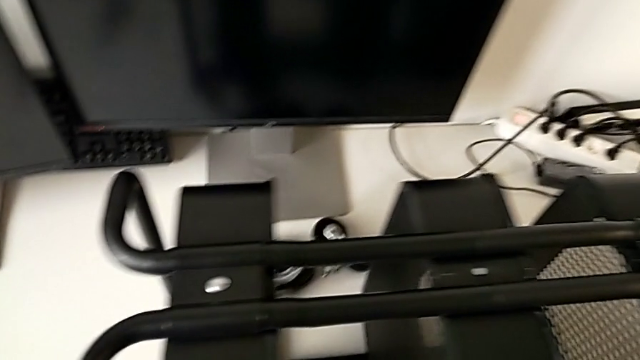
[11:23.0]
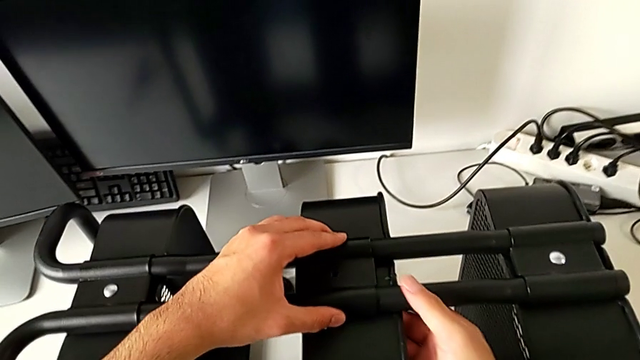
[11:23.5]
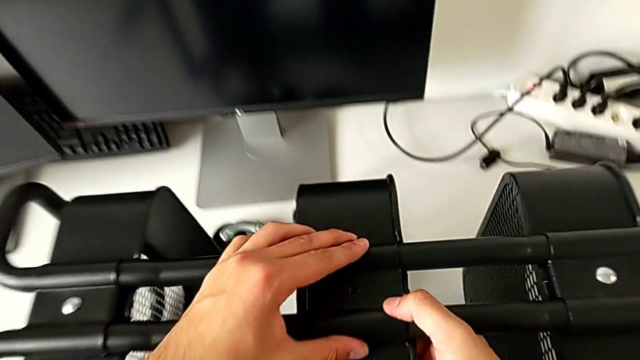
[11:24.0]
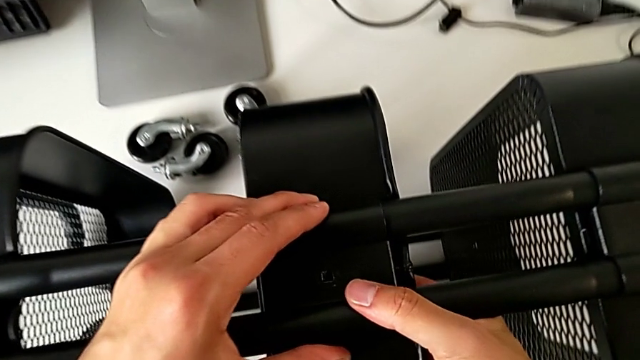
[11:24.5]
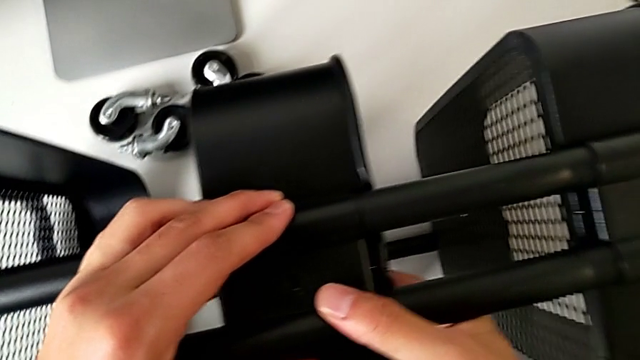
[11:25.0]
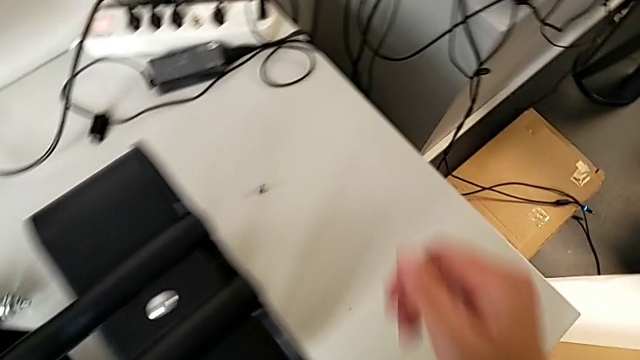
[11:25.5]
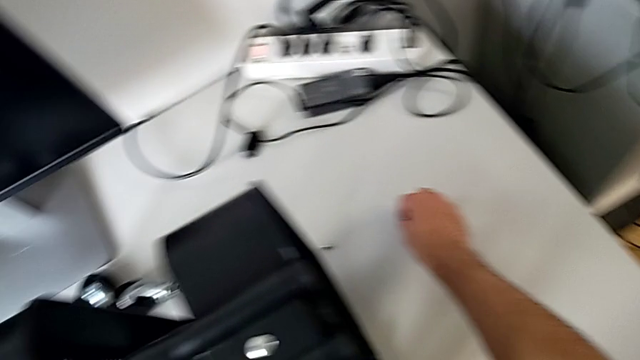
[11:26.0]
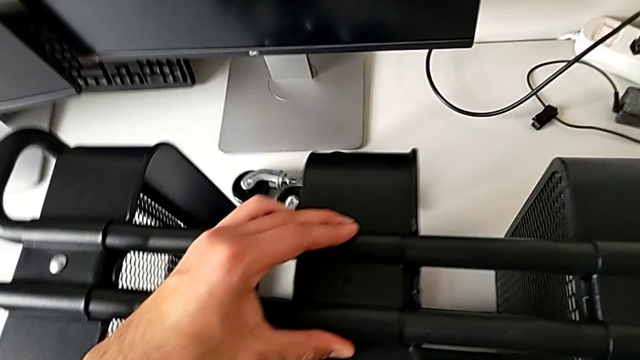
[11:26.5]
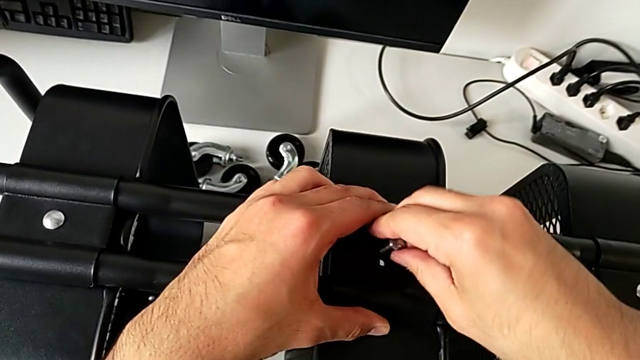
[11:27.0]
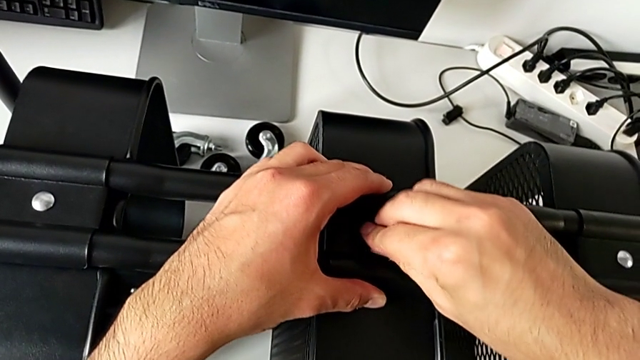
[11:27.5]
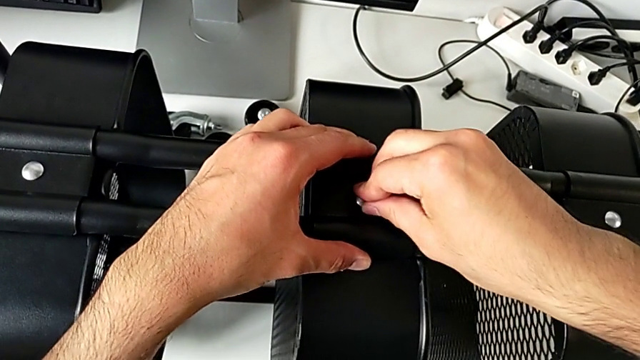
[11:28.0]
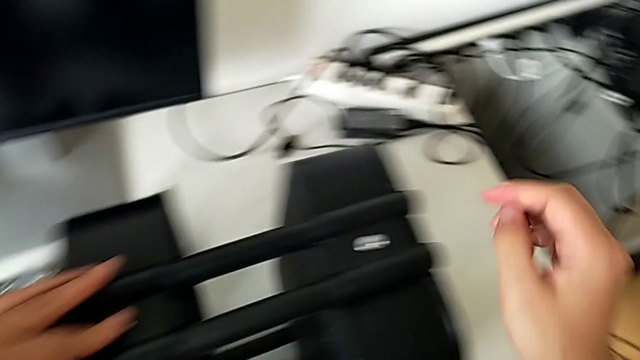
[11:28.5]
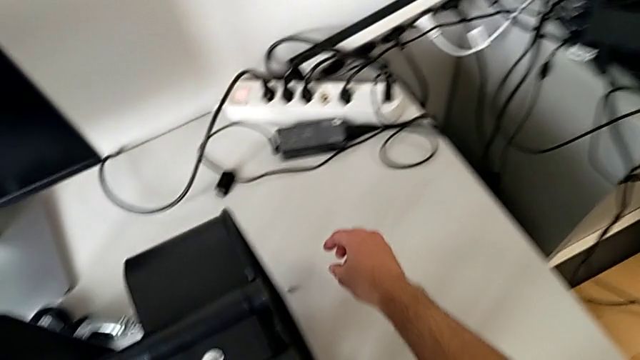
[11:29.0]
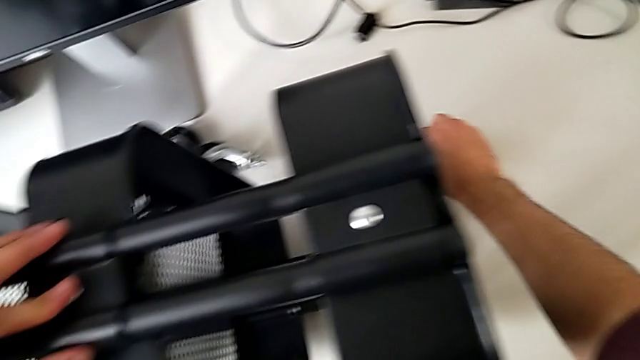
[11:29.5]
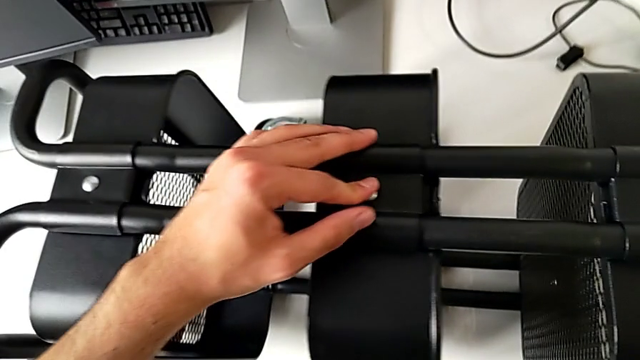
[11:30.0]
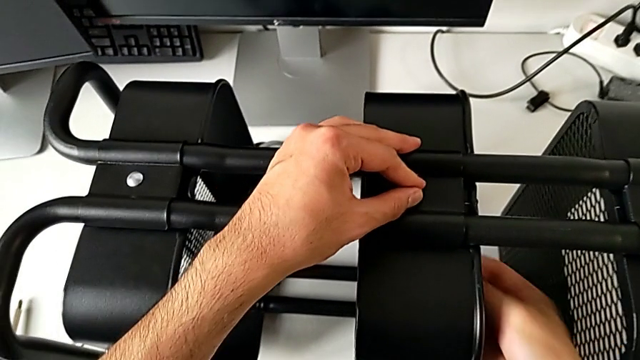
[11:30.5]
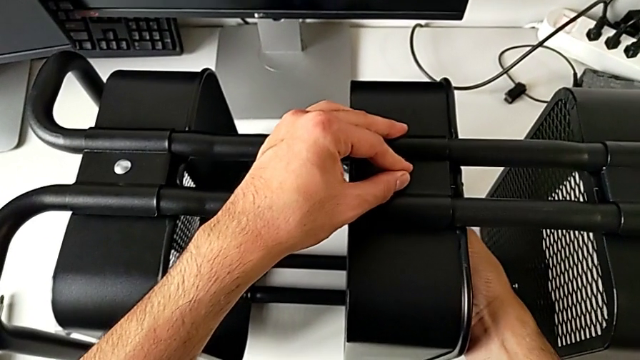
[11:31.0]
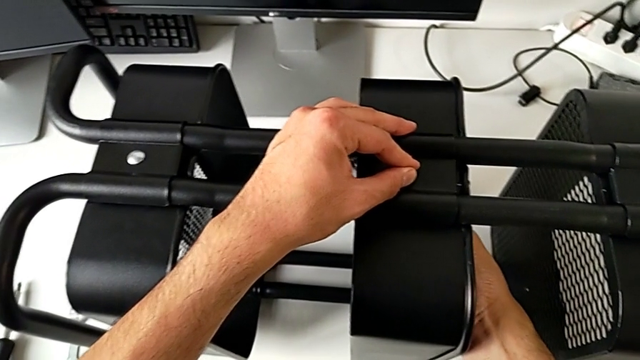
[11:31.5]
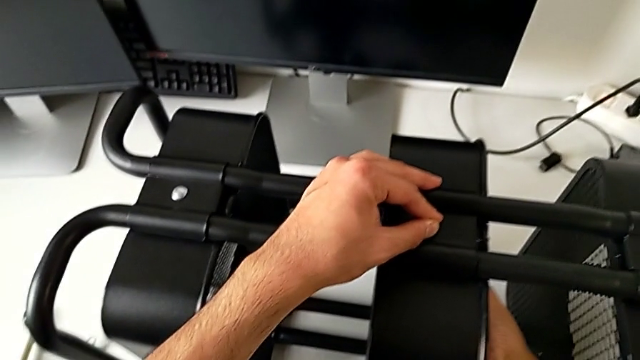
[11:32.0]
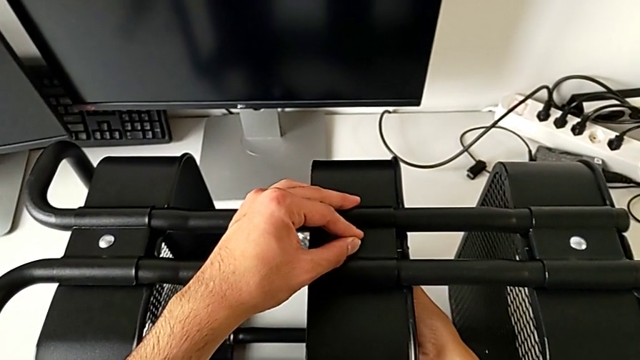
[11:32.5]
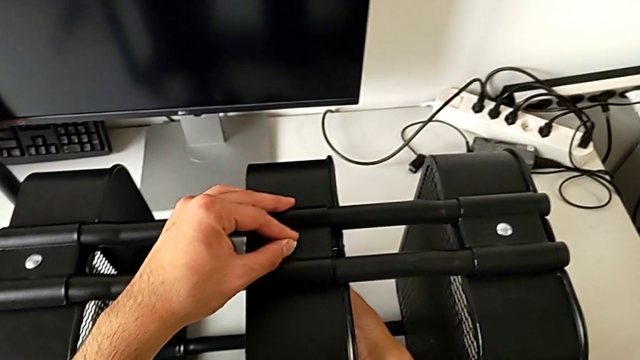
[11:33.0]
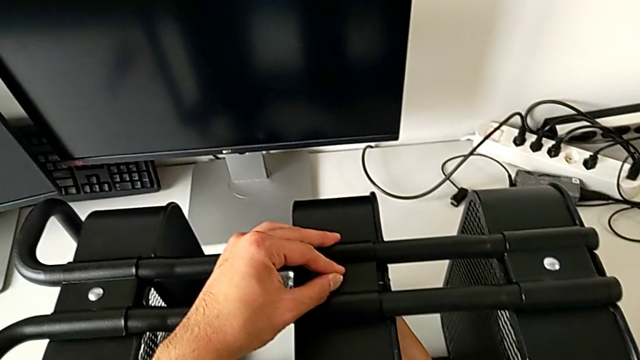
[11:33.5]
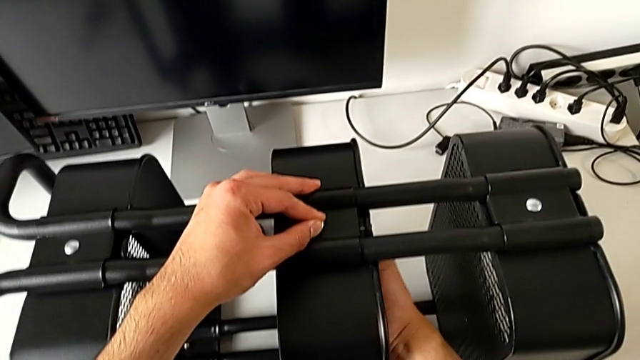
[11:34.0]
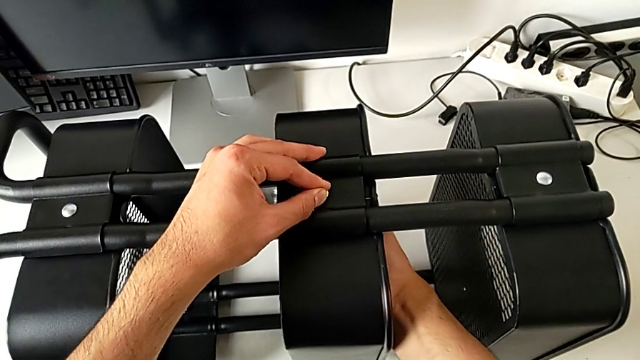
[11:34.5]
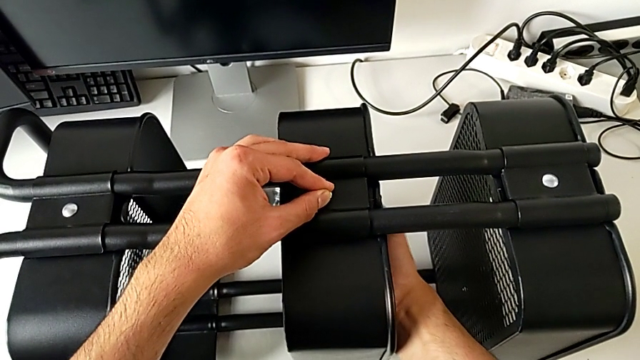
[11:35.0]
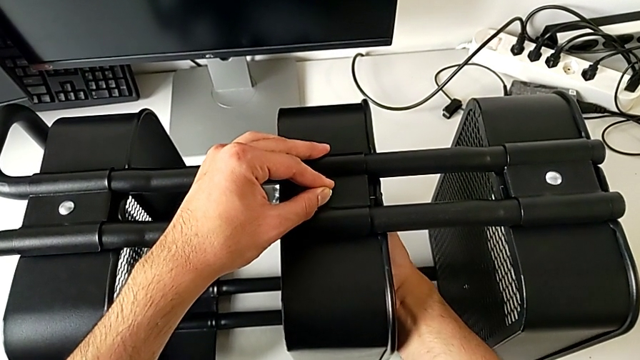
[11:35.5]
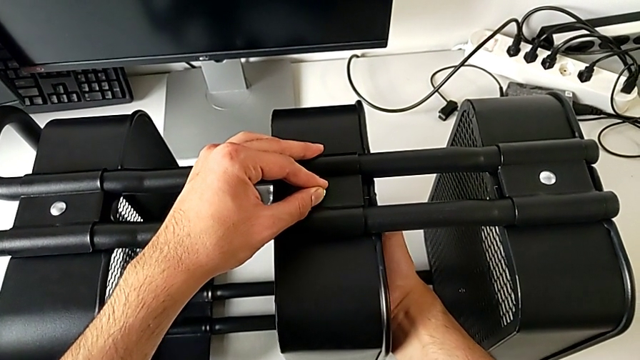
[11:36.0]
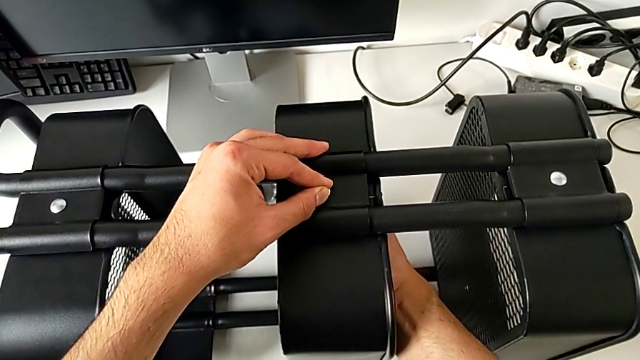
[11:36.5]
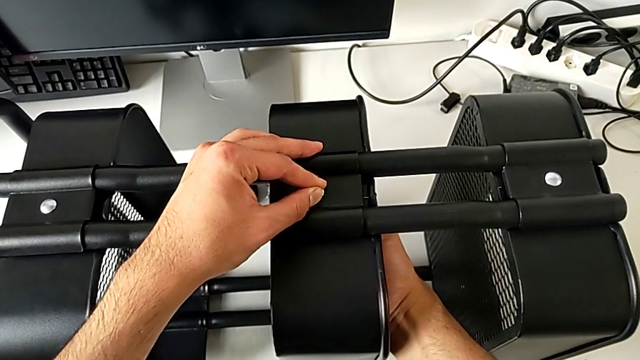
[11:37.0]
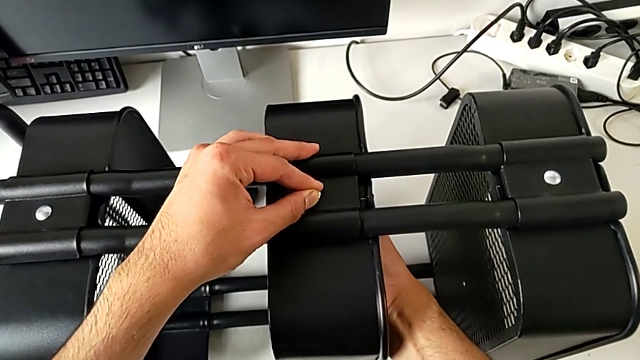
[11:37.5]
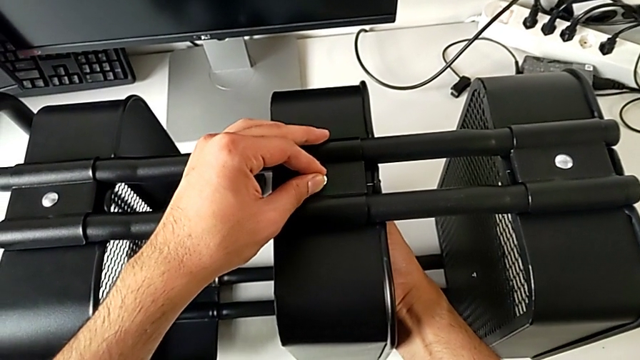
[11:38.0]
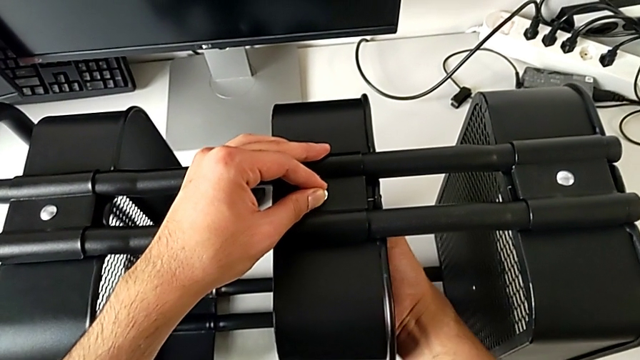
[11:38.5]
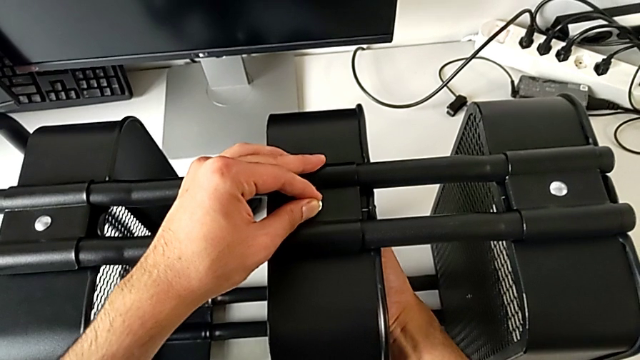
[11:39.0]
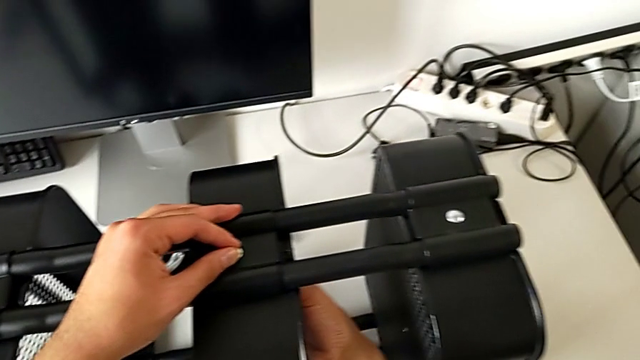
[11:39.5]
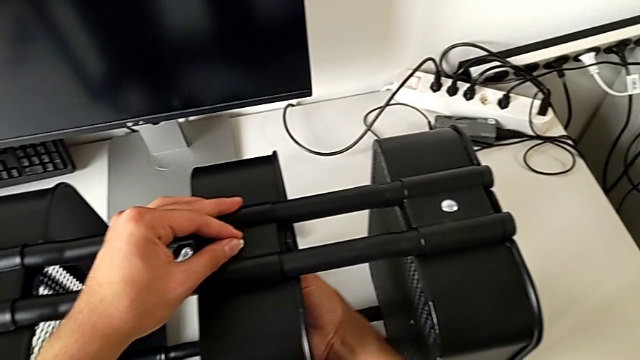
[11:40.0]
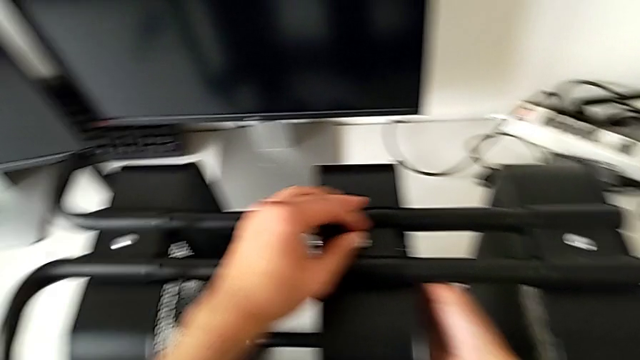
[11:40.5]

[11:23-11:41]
The camera wearer is assembling the middle tray. They assemble the bracket, grab the bolt, insert it, grab the hexagon cap nut, insert it and screw it.

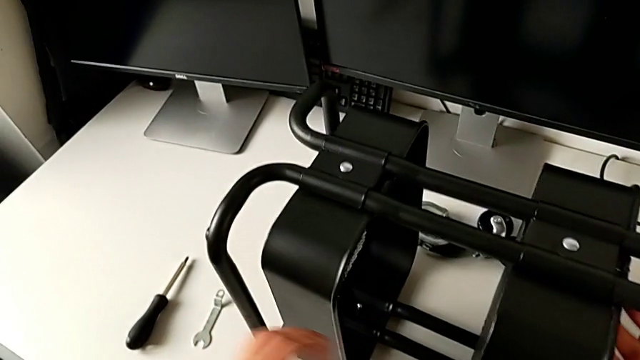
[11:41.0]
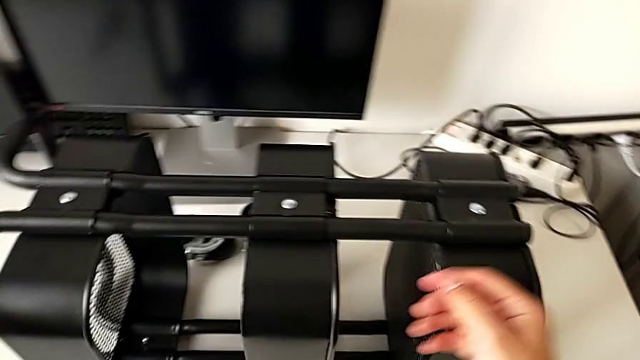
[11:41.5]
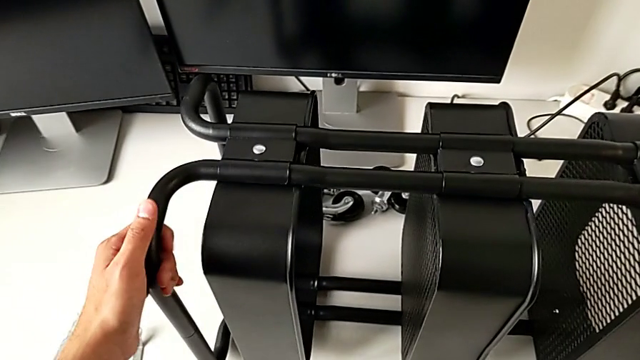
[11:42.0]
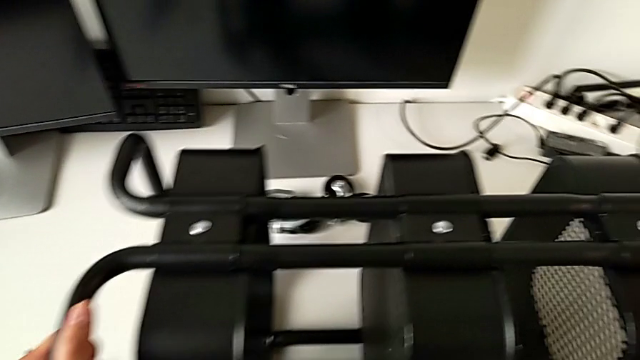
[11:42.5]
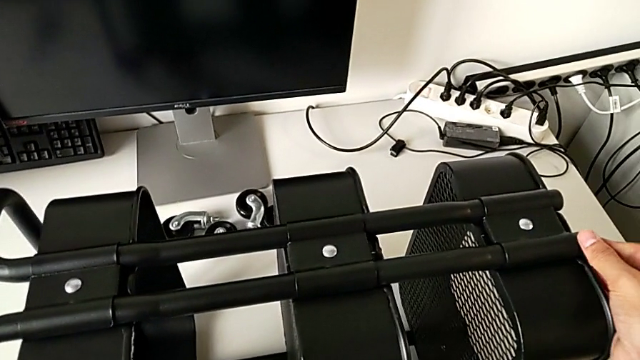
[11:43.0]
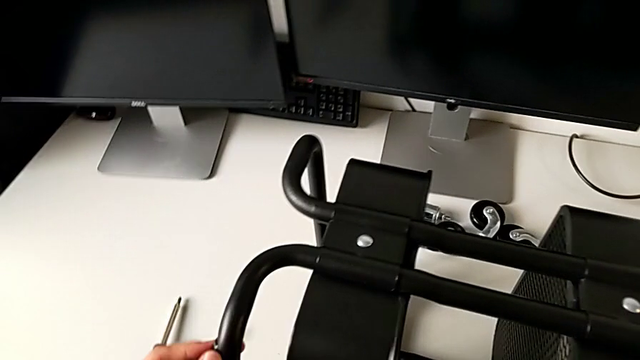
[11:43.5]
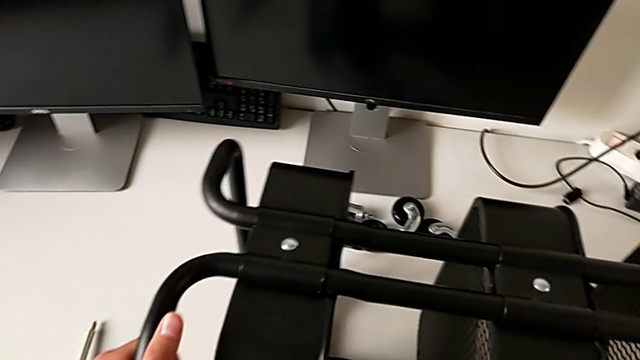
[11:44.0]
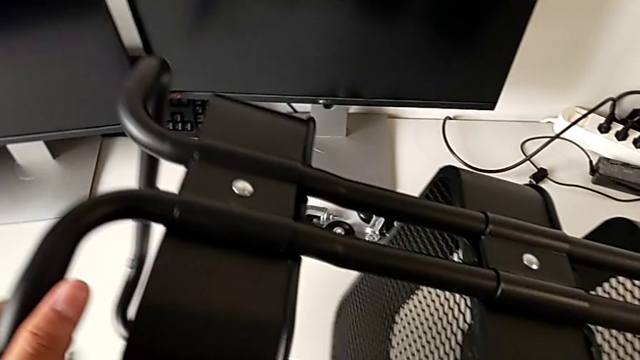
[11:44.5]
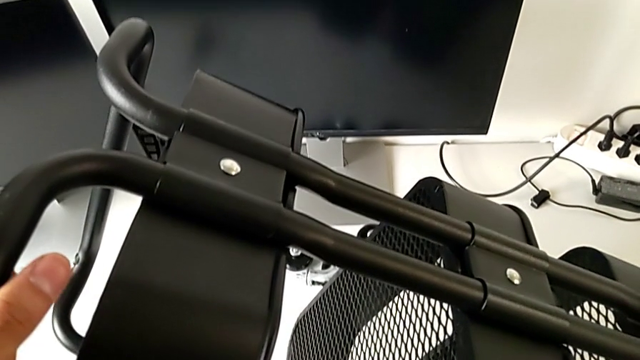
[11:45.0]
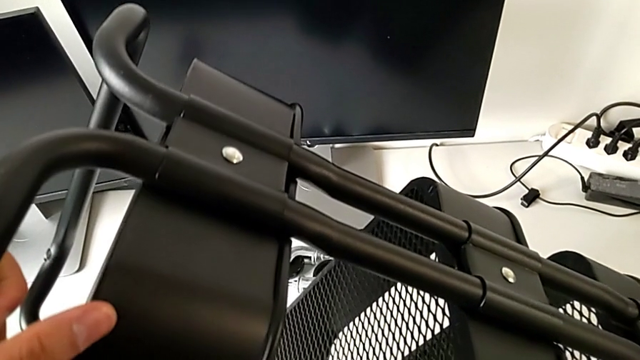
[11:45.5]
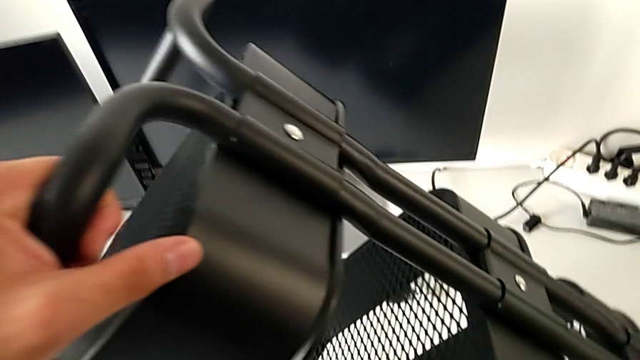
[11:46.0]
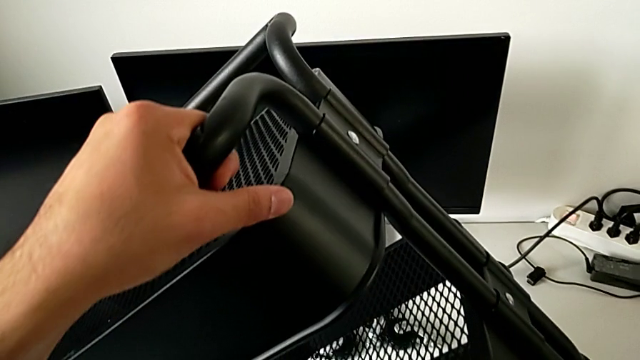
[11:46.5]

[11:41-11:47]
The camera wearer is tightening the brackets. They grab the utility cart and begin to lift it.
